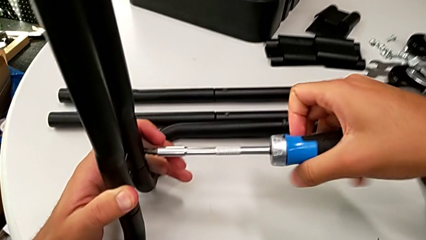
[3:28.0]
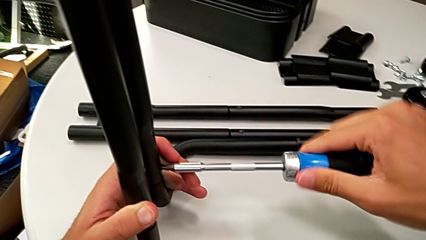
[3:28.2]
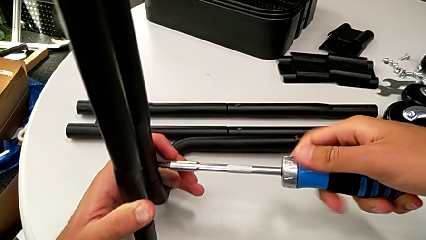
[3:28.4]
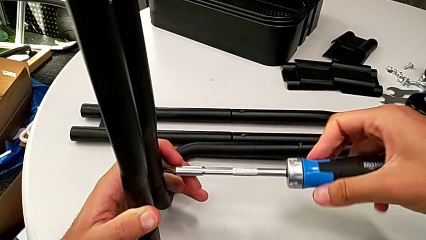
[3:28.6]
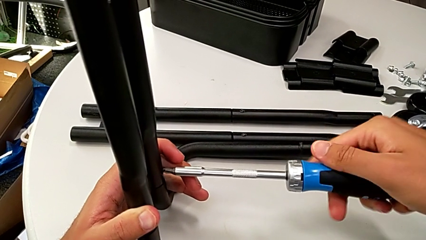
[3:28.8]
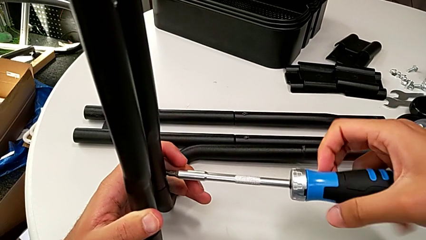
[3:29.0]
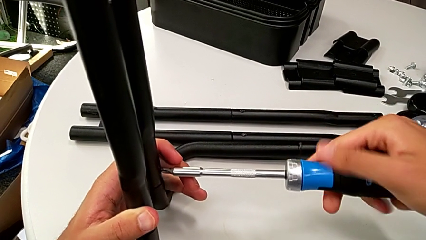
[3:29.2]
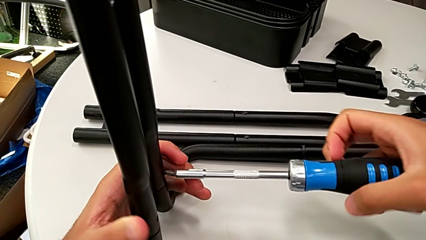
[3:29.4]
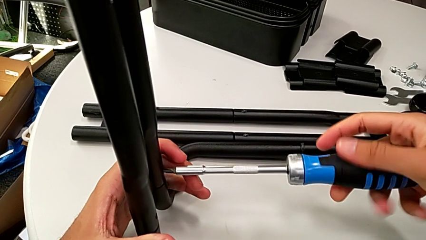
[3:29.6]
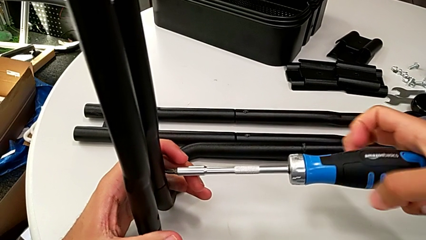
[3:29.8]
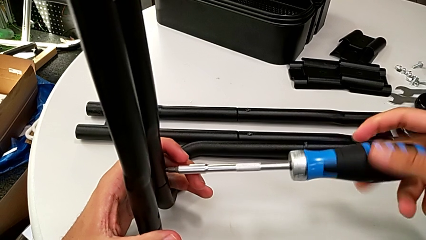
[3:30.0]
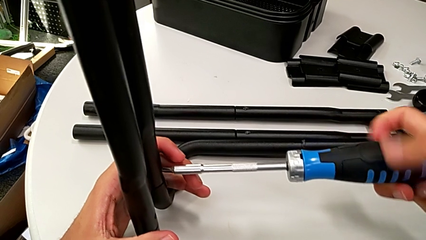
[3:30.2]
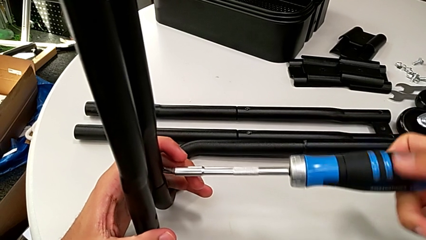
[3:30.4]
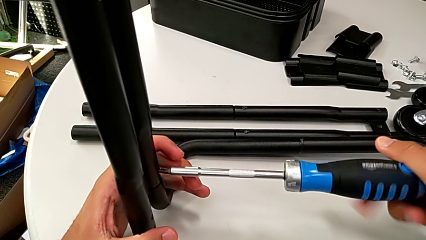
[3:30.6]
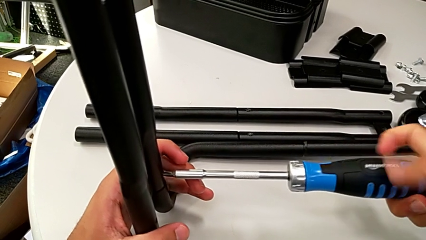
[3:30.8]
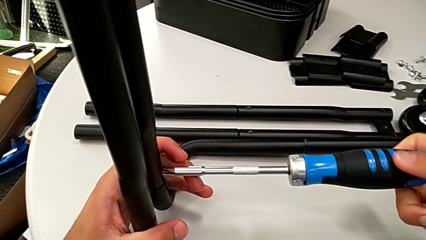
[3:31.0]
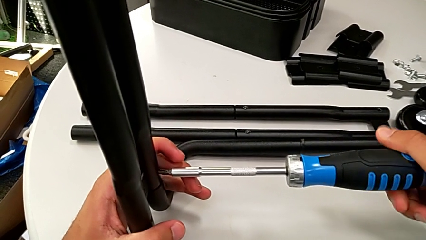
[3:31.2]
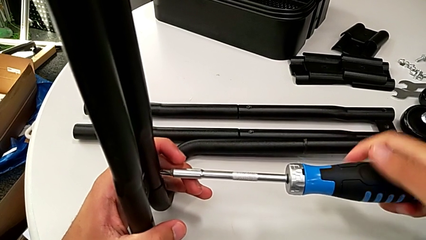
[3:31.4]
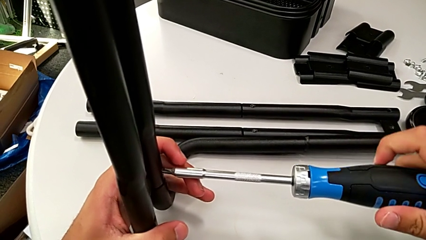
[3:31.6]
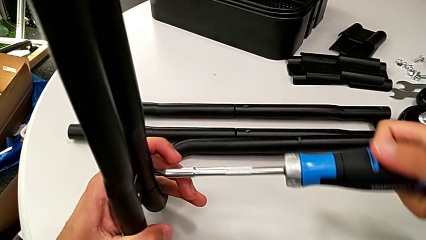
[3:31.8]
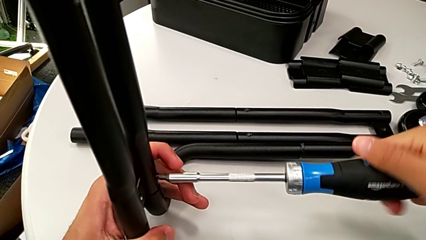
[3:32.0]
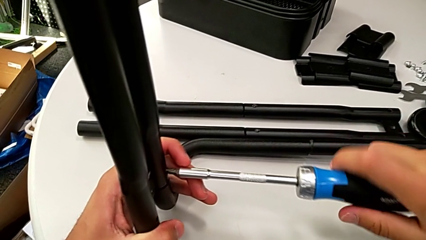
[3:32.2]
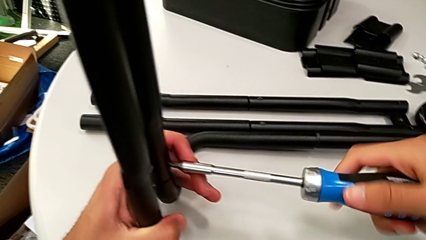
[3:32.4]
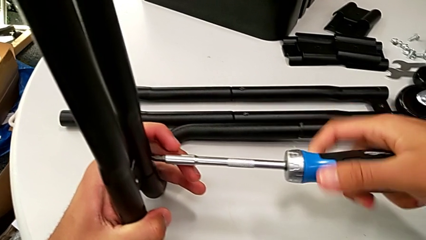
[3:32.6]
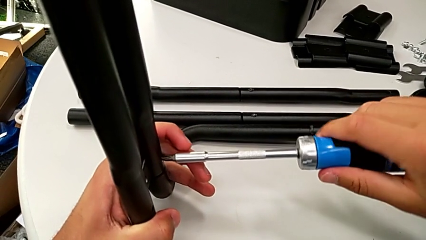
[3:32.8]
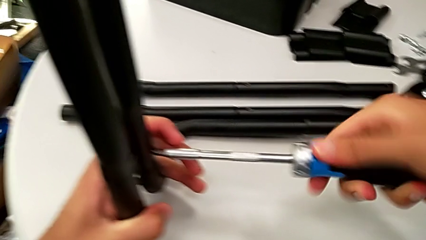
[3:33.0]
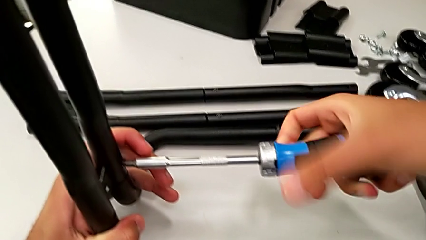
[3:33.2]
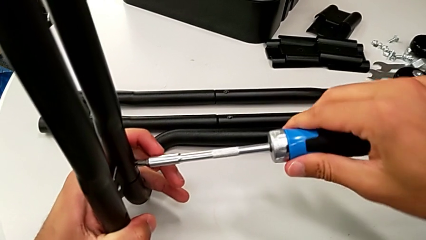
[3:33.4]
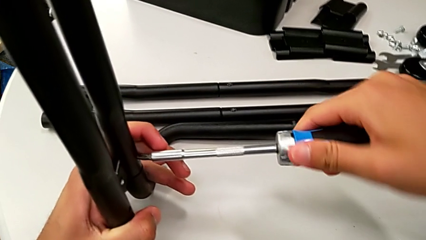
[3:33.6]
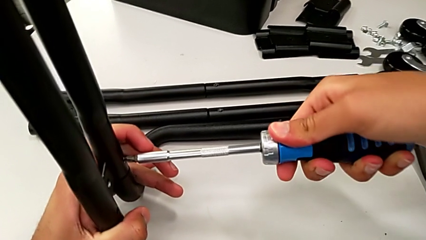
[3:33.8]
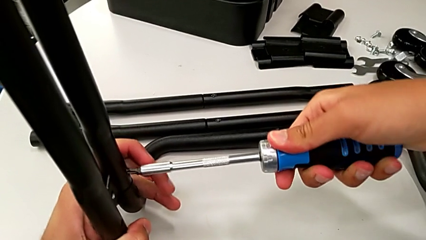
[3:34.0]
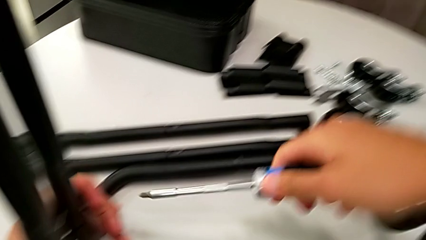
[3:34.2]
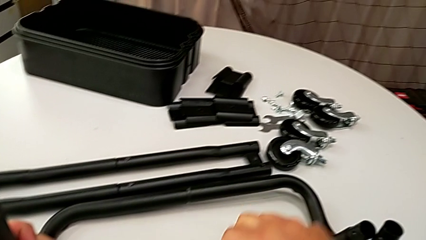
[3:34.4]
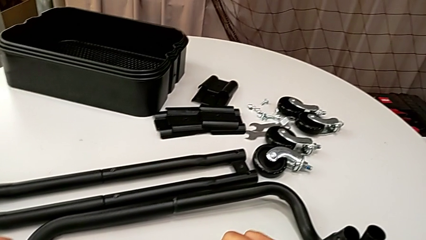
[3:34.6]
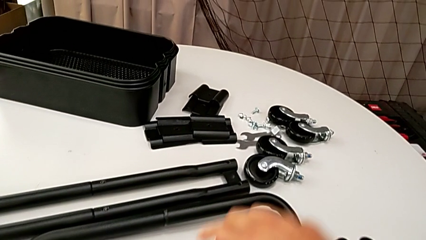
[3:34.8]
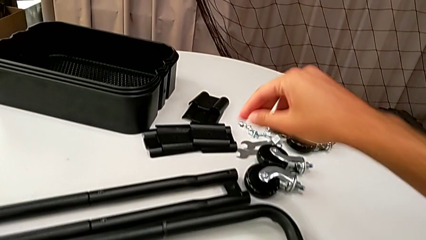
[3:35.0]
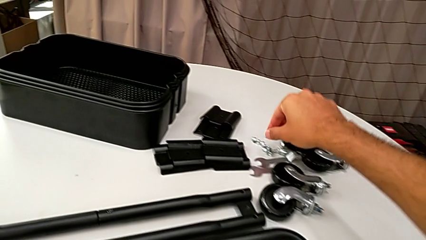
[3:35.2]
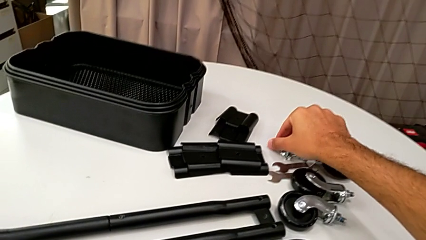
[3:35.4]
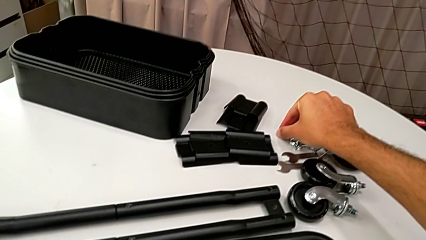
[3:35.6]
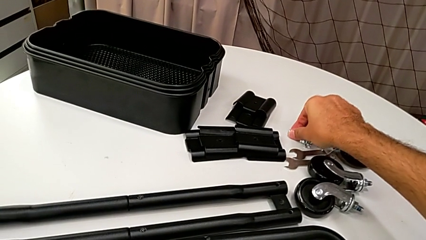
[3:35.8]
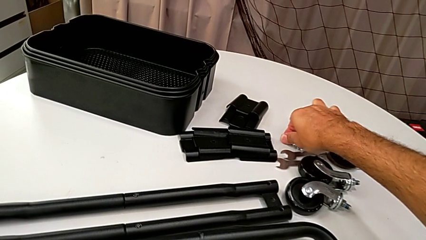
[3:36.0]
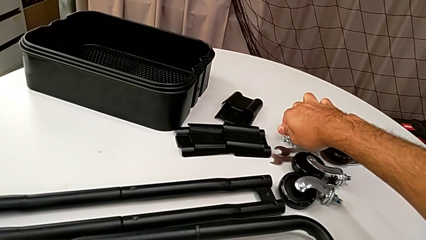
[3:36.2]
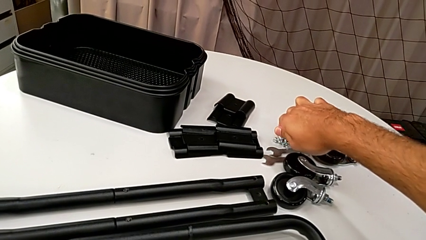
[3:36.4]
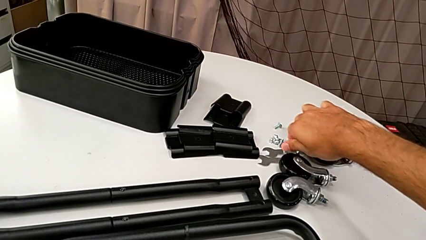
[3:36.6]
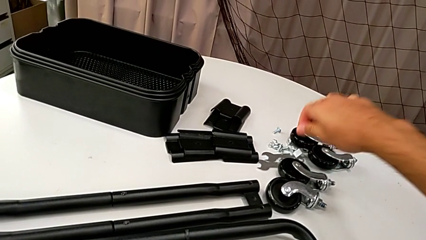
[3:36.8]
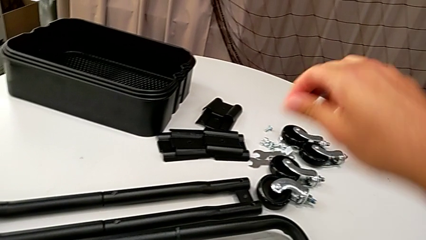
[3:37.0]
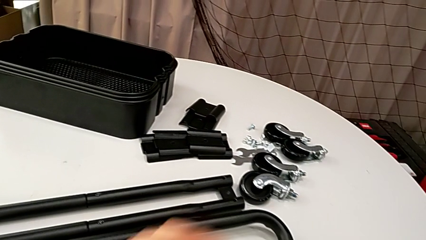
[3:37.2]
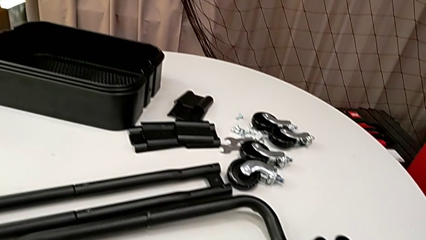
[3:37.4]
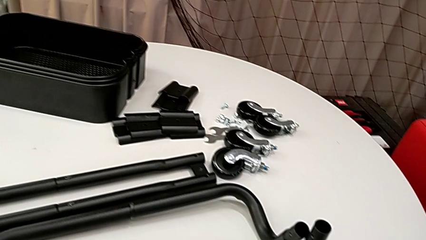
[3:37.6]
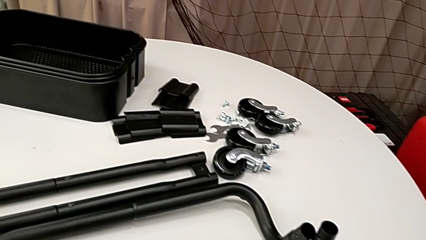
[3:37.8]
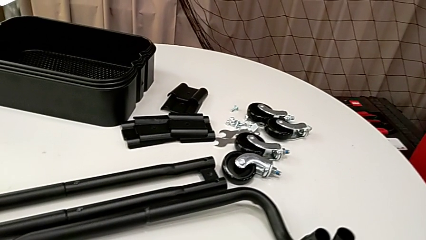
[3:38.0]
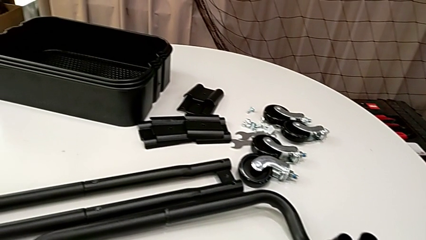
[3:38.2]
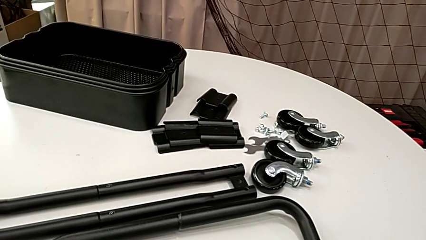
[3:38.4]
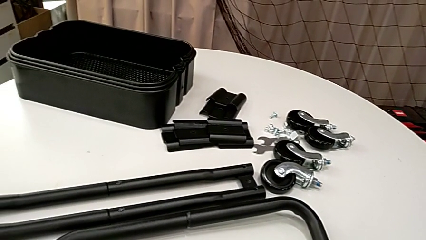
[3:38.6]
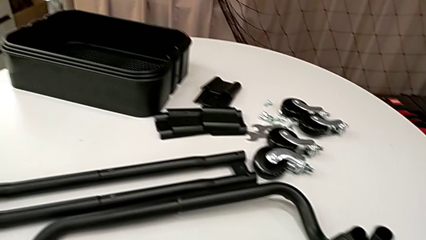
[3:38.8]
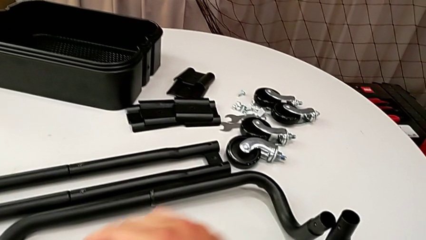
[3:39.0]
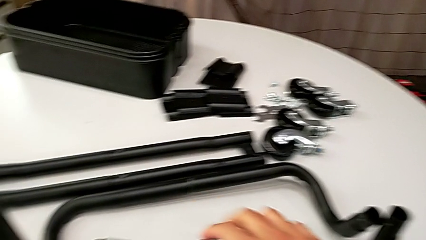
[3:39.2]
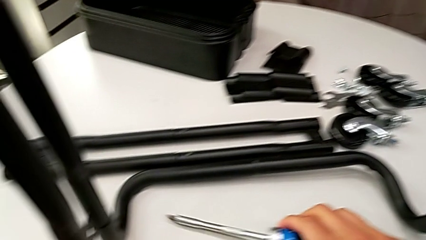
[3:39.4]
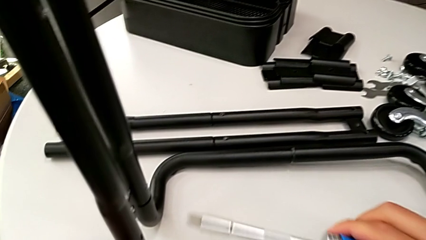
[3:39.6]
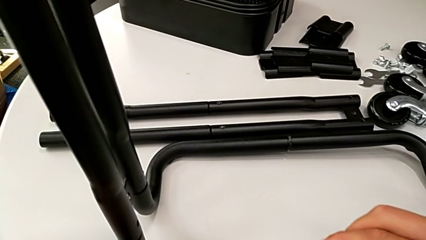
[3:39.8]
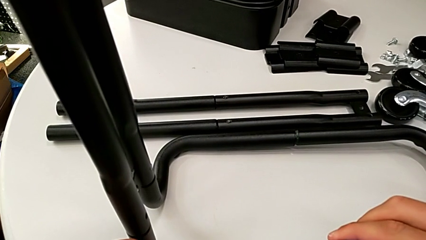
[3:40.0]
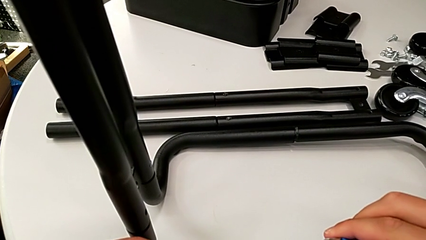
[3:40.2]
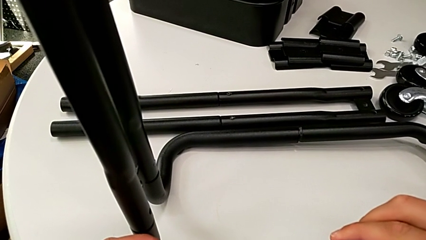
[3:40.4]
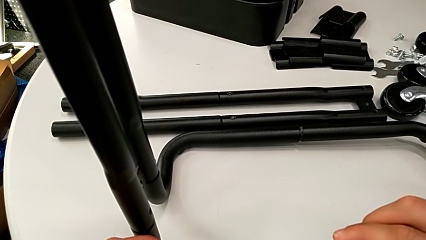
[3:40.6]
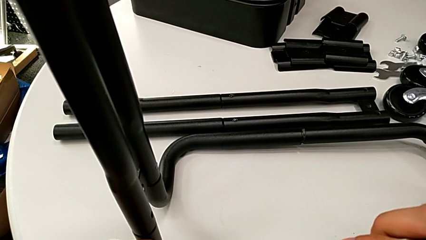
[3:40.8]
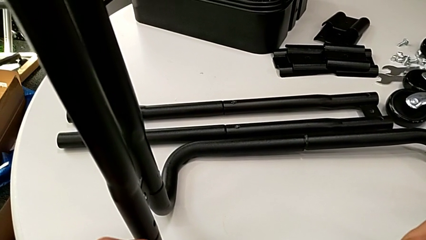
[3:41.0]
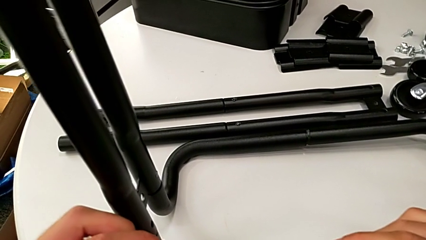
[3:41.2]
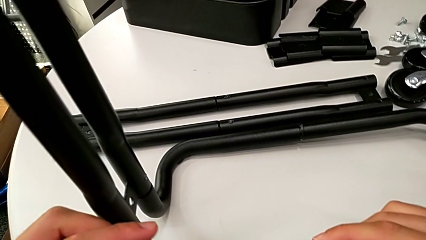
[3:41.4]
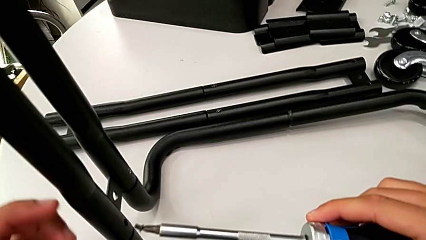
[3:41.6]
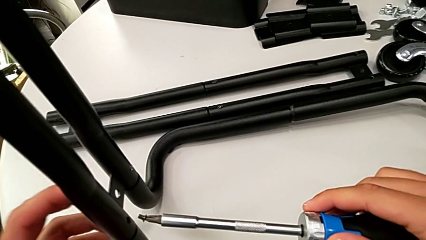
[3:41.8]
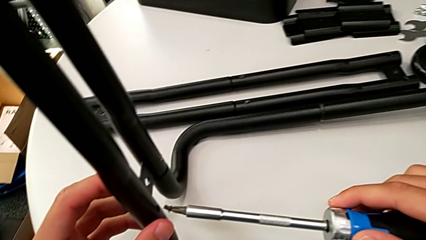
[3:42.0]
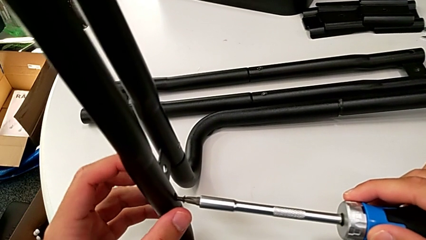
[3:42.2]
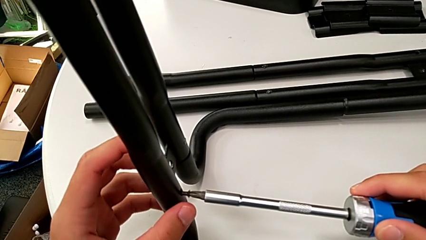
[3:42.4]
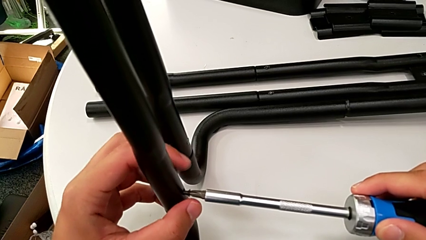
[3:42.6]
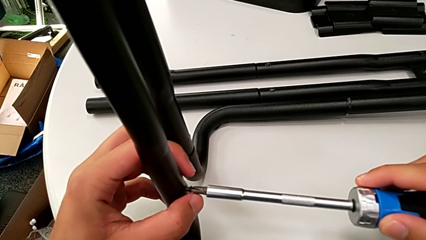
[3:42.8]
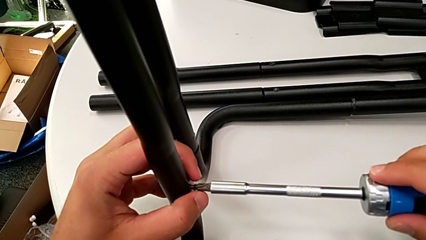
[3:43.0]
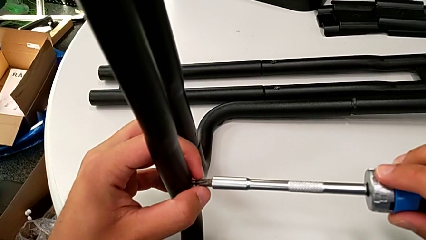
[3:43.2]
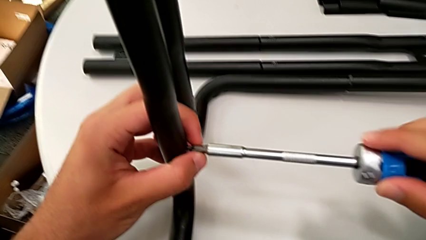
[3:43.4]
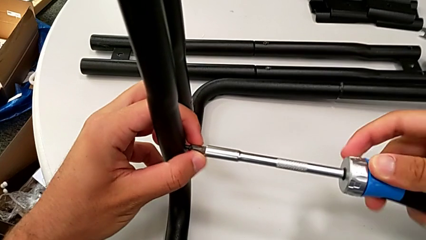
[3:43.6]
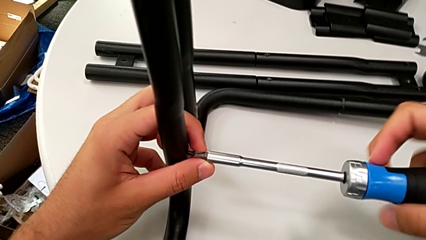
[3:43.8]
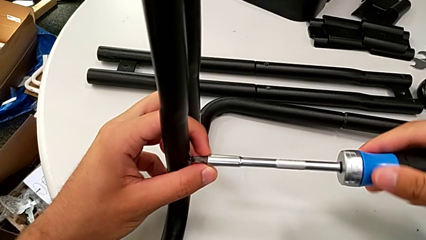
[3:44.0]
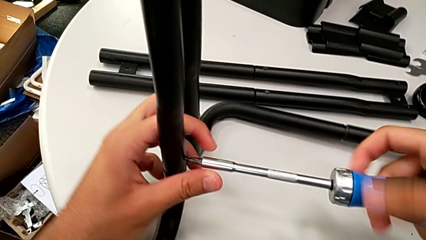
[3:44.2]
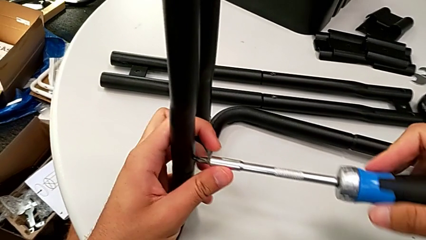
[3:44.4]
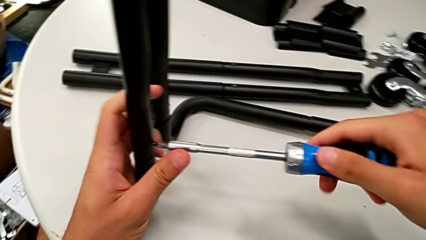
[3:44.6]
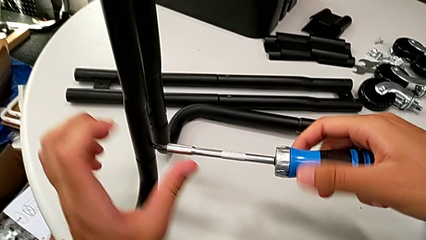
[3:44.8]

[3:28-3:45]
The camera wearer is assembling the frame. They keep screwing the screw, place the screwdriver, grab the screw, insert it and begin to screw it.
